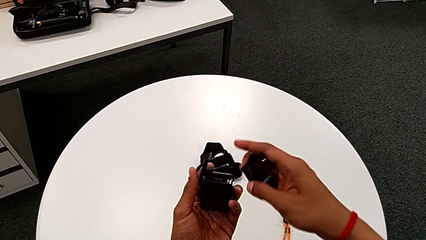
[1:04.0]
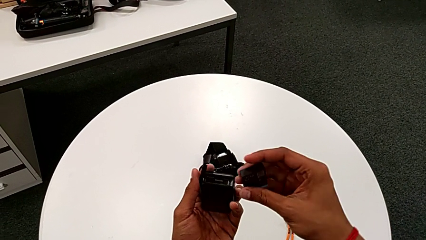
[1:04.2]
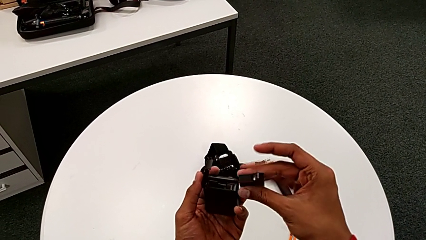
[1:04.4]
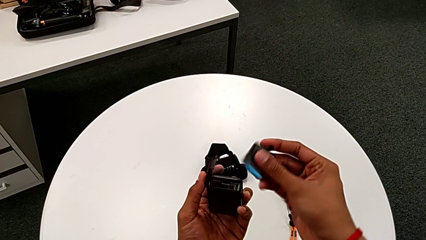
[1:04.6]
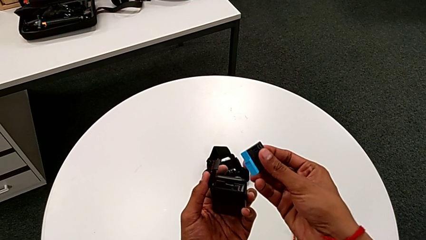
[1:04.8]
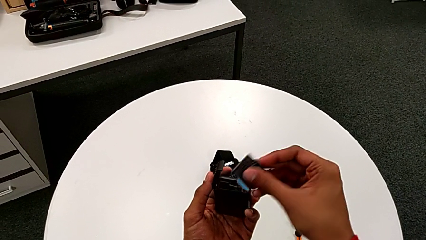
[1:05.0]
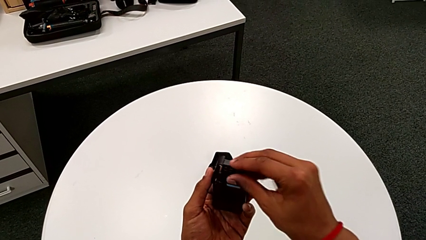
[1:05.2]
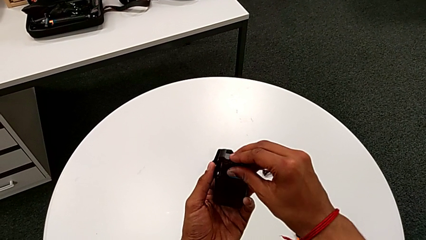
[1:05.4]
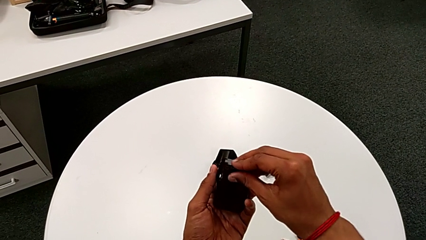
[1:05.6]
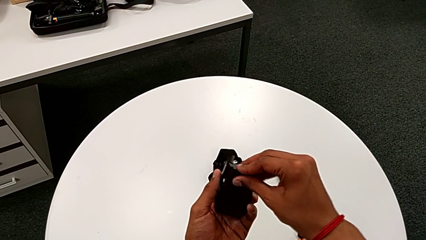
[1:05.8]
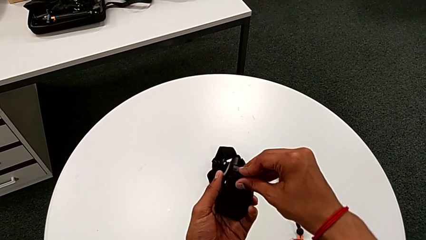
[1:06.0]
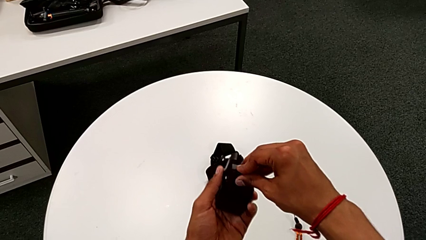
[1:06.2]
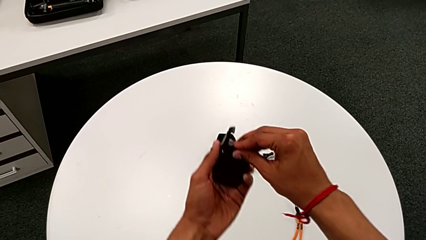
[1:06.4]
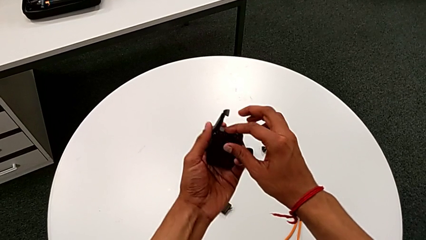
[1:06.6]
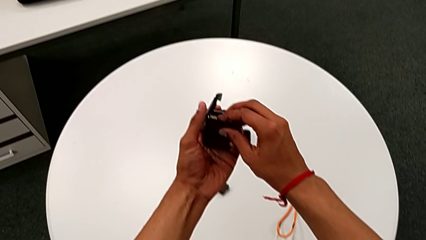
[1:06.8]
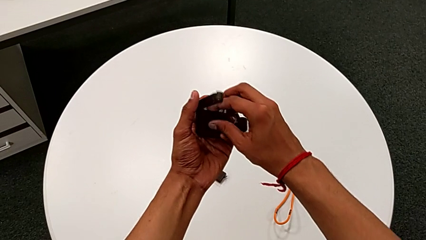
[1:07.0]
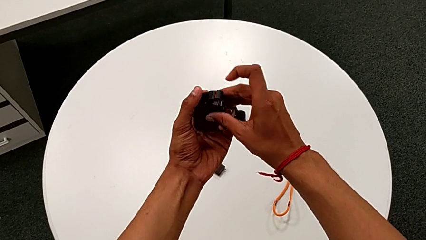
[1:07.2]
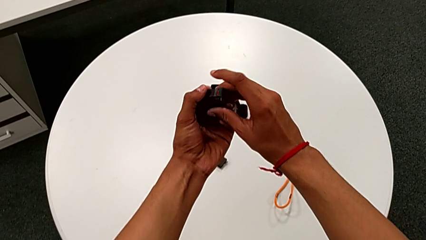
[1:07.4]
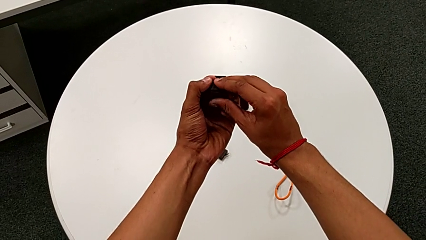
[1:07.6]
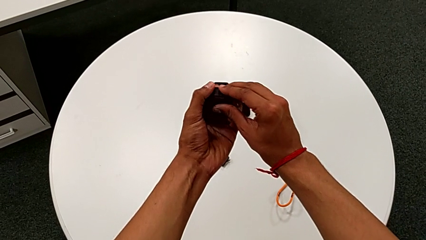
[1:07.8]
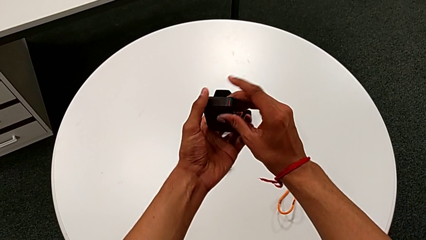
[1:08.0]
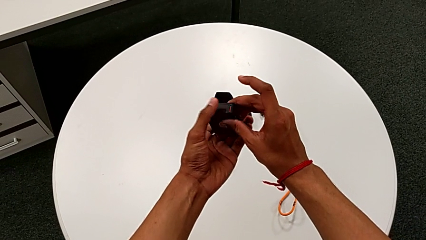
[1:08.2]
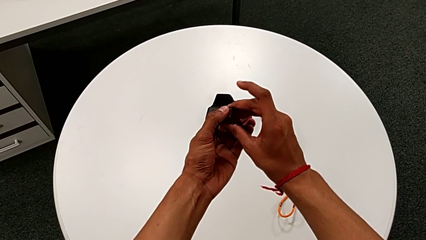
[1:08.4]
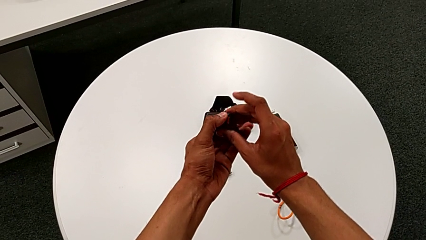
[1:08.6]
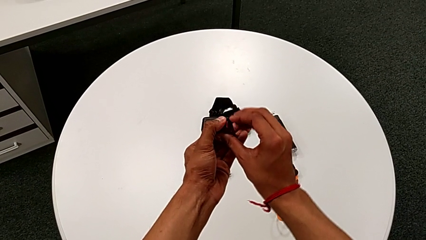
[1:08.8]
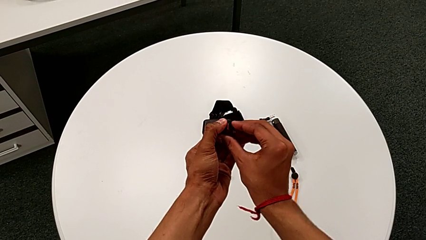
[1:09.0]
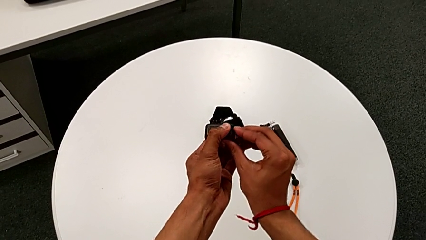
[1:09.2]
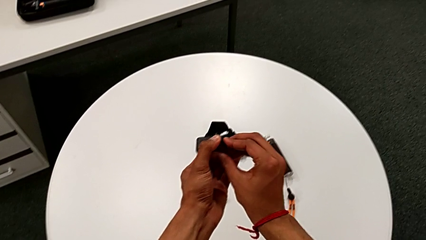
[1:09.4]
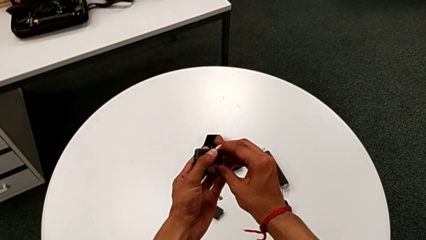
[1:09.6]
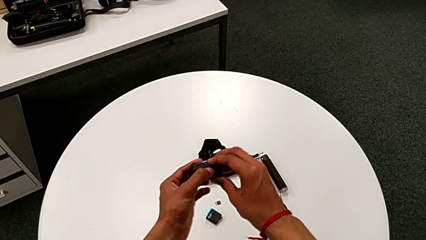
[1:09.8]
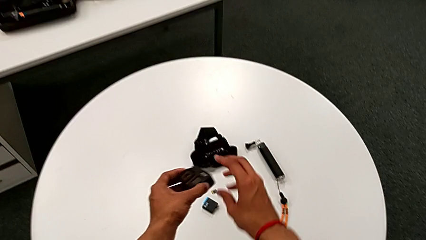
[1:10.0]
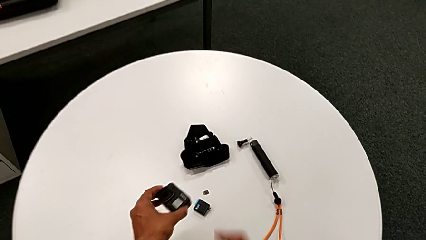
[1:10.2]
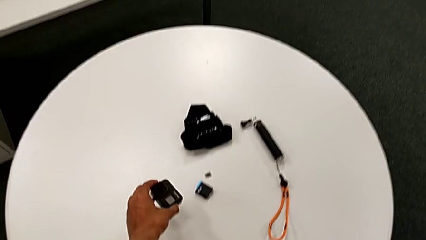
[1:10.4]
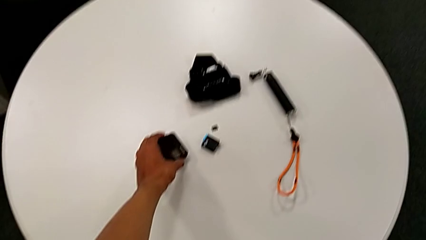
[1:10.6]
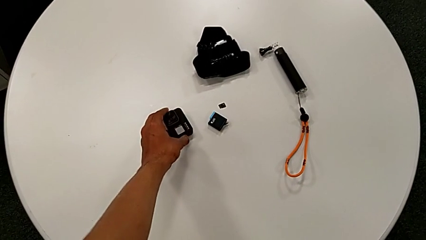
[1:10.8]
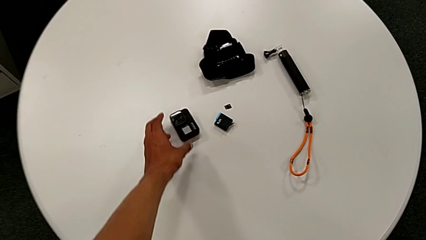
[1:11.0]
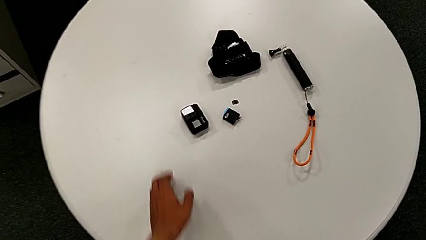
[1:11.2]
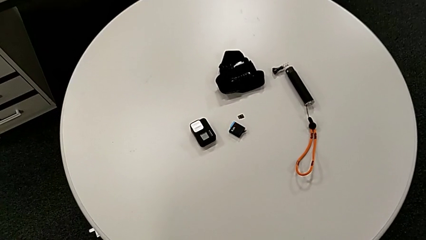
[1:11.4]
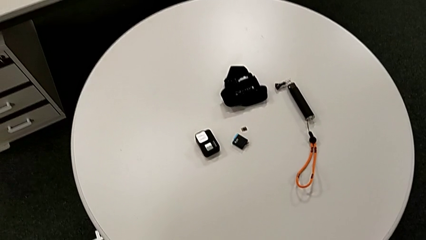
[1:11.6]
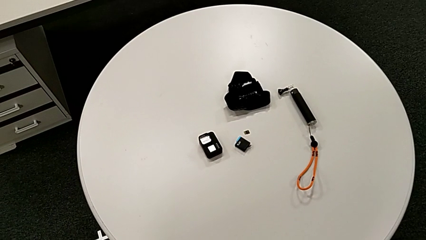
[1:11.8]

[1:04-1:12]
The camera wearer is changing the micro SD card from the GoPro. They insert the battery, close the battery door and place the GoPro.

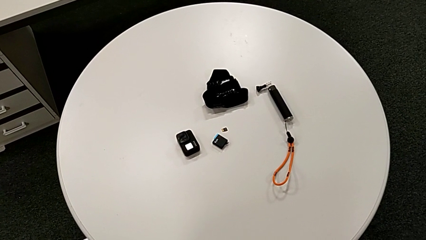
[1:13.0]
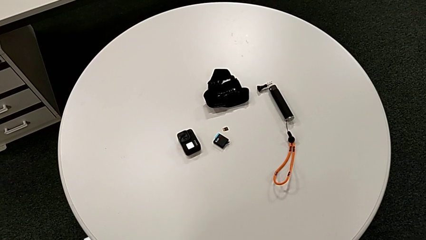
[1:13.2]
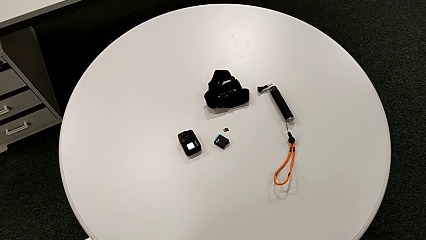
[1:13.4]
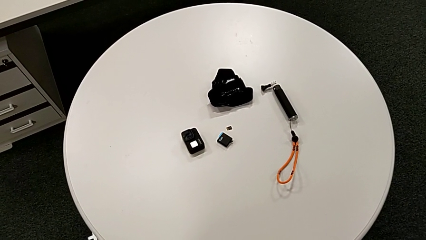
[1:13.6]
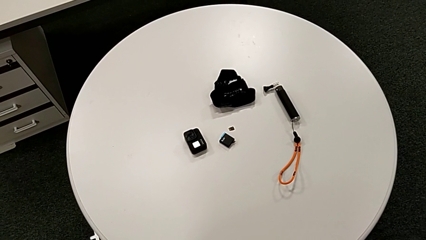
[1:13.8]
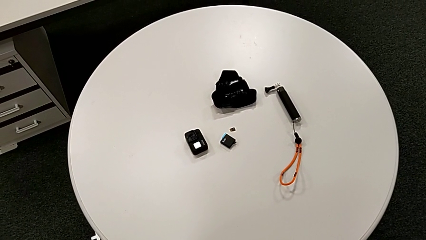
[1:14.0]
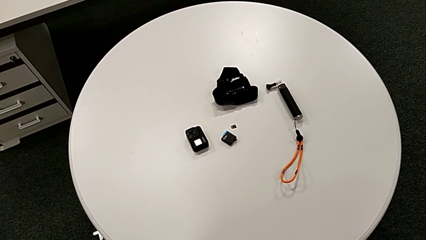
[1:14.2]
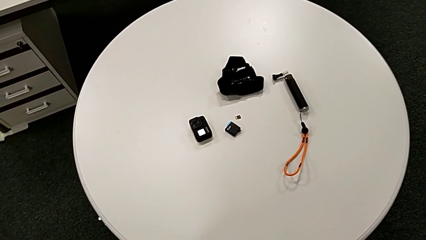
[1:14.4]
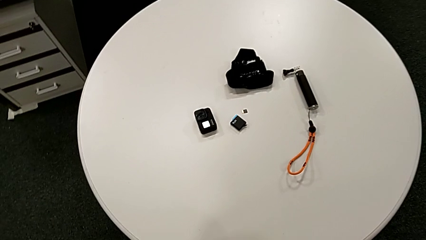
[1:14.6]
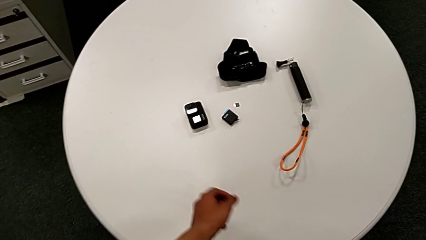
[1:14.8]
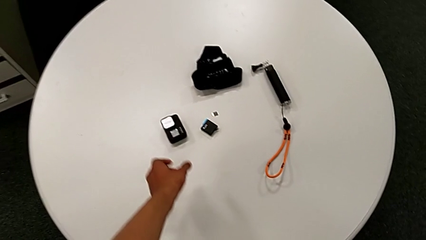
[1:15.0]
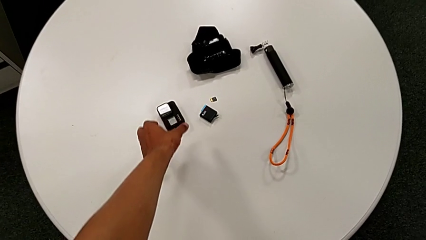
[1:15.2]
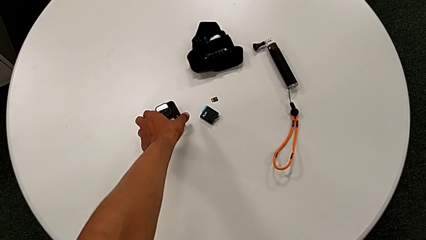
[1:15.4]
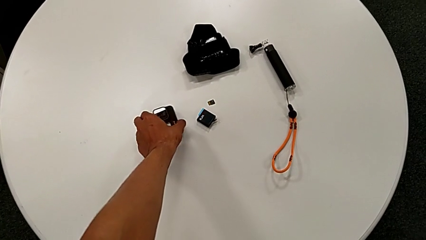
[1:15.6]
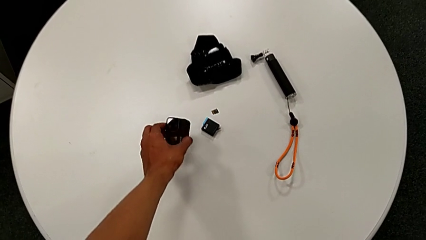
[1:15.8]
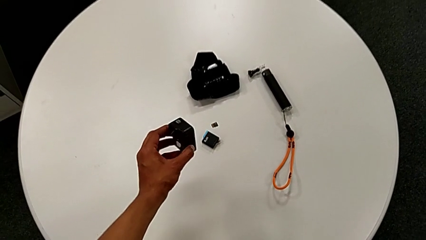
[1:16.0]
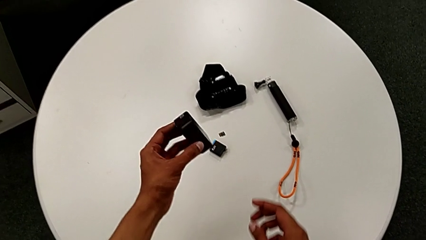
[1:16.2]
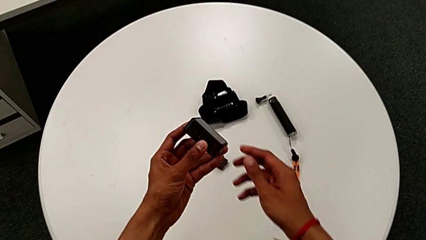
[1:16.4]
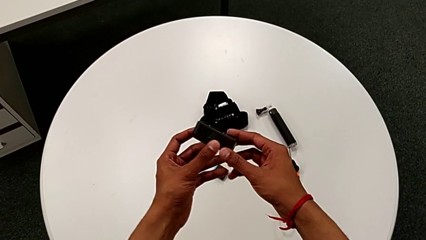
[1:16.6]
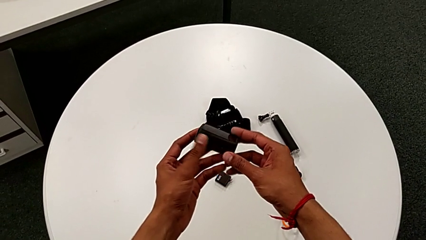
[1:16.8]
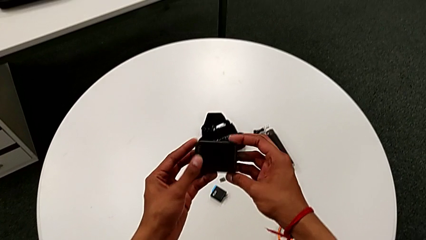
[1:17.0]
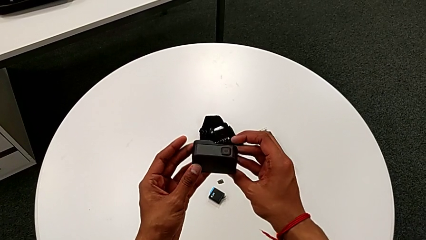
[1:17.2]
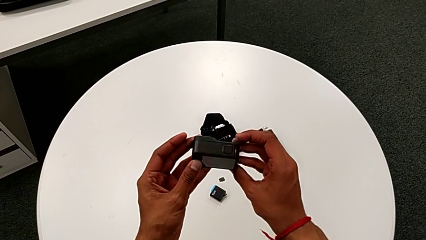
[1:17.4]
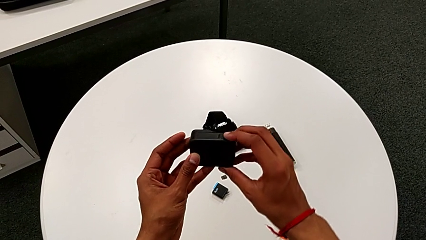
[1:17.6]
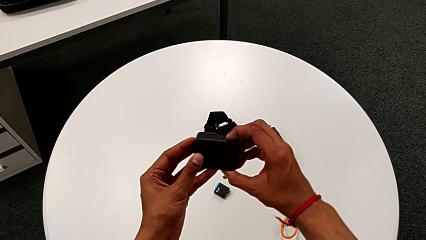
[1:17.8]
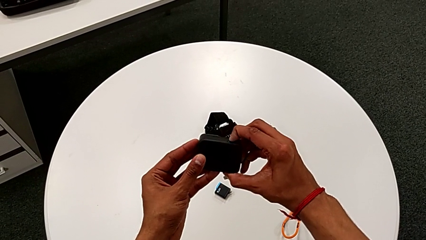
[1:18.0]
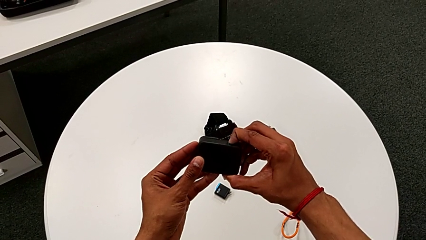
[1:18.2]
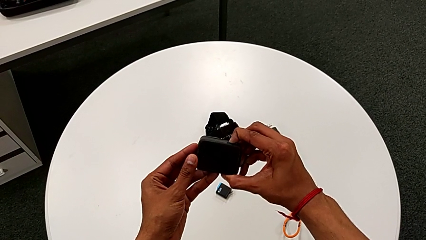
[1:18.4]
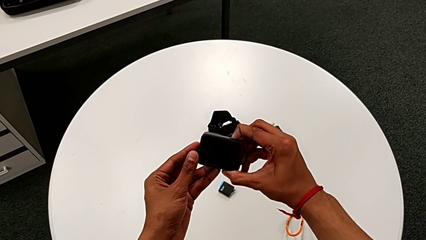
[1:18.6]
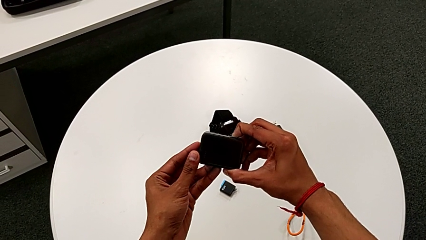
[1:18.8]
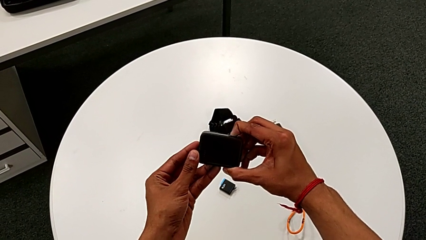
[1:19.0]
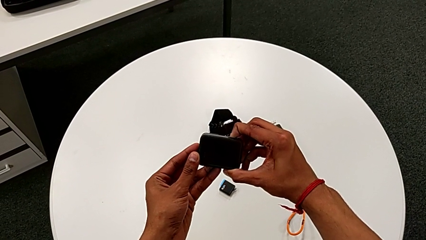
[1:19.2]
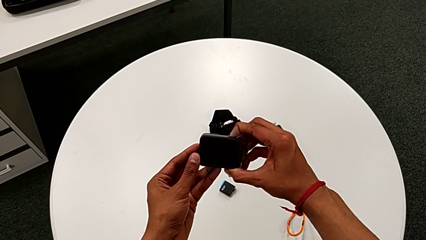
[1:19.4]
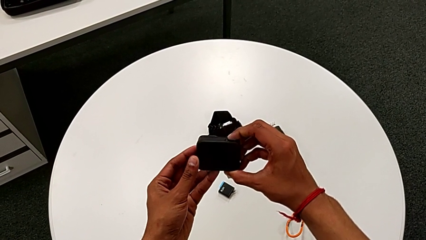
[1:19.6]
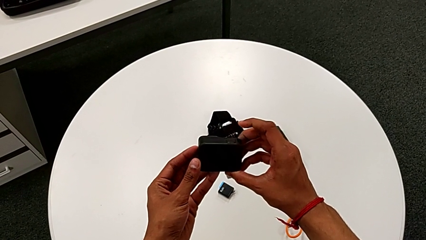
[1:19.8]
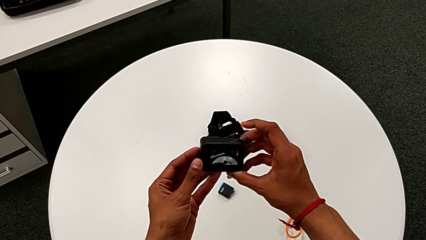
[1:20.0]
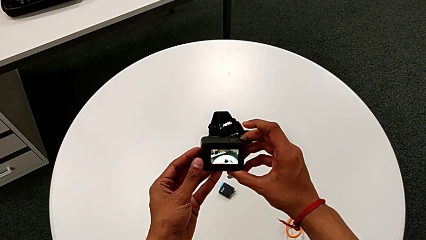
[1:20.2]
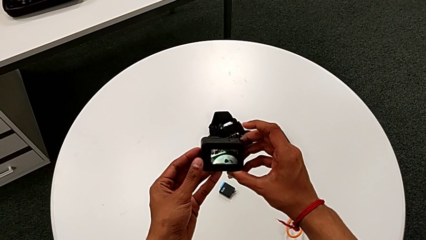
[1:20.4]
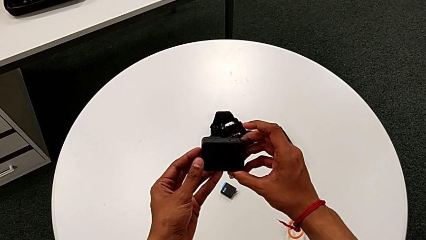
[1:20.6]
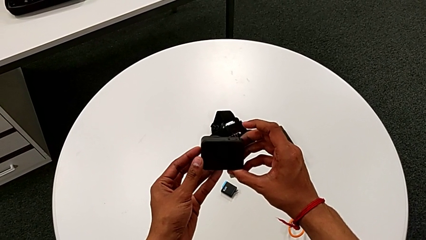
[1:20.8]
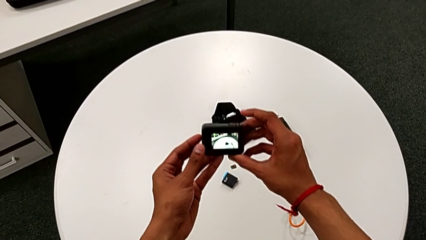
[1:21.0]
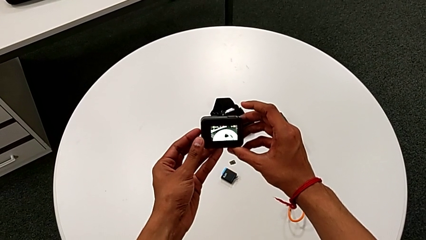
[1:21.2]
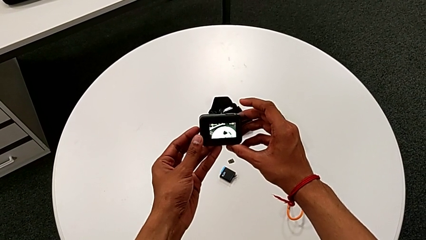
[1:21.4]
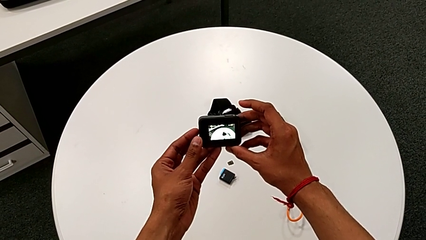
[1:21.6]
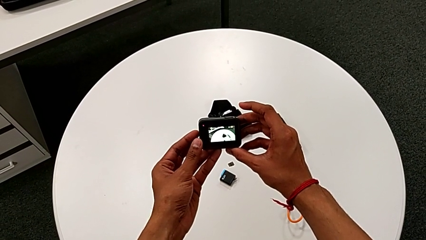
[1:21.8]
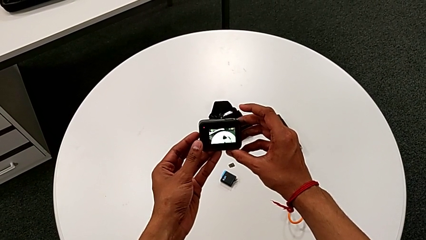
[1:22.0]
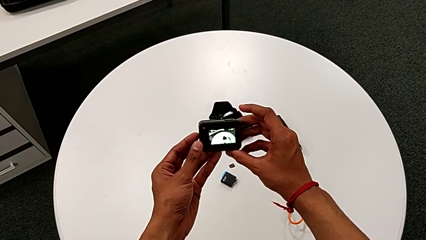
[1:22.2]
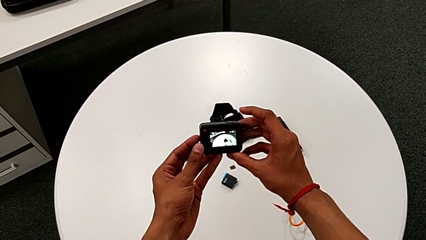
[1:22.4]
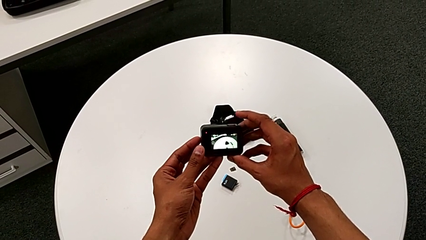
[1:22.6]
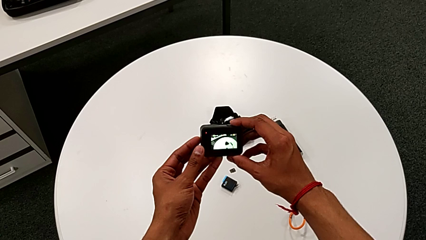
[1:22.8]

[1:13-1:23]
The camera wearer is turning on the GoPro. They lift the GoPro, rotate it and wrongly press the top button.
